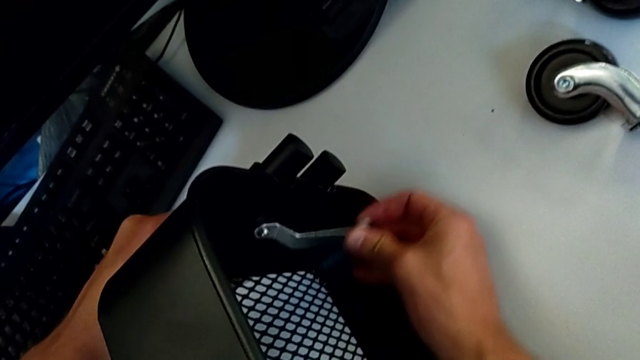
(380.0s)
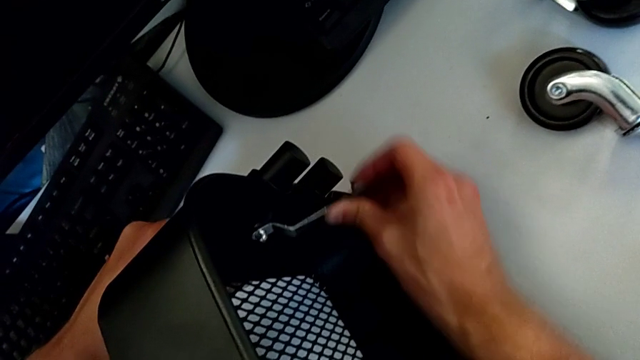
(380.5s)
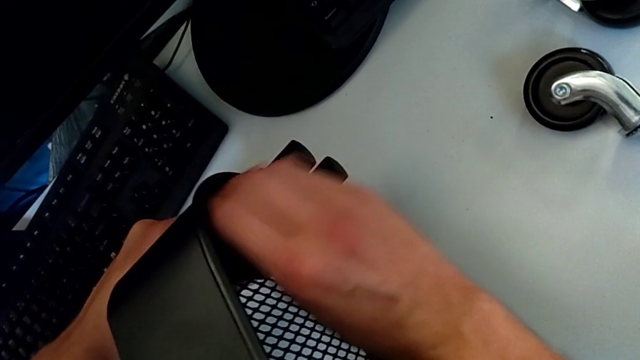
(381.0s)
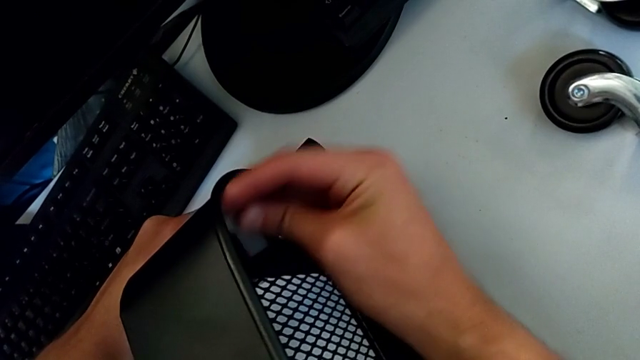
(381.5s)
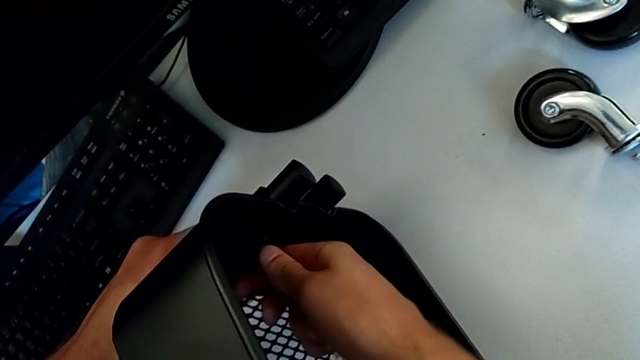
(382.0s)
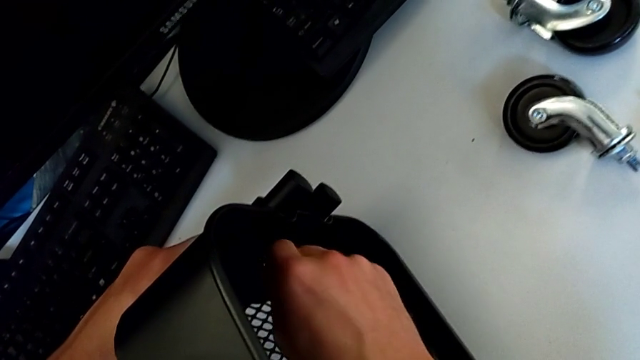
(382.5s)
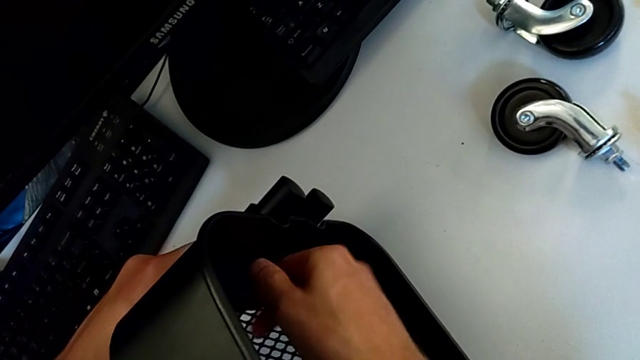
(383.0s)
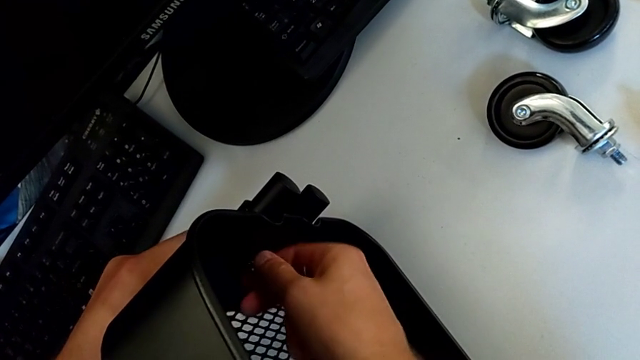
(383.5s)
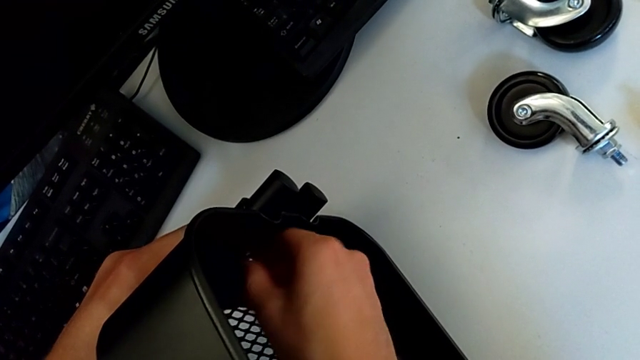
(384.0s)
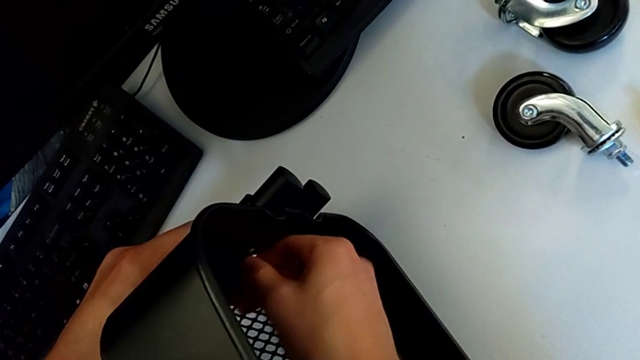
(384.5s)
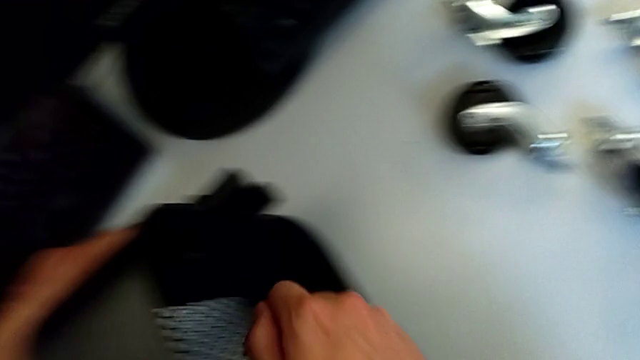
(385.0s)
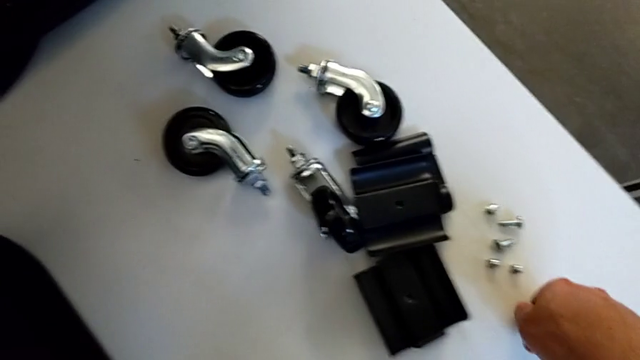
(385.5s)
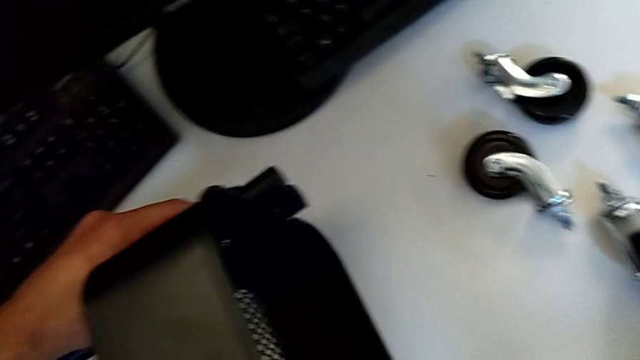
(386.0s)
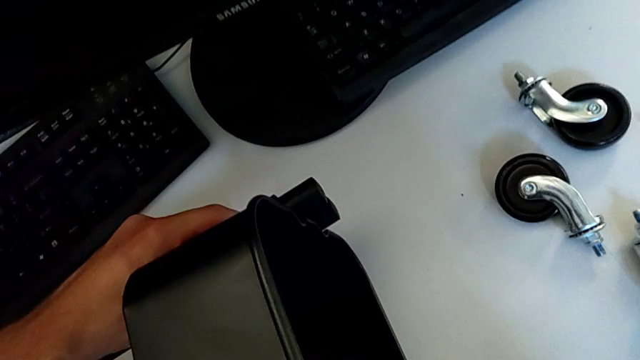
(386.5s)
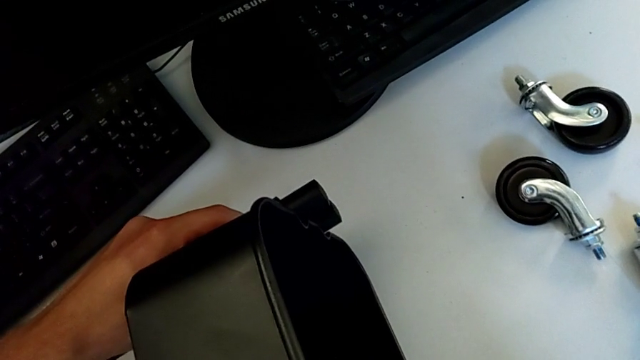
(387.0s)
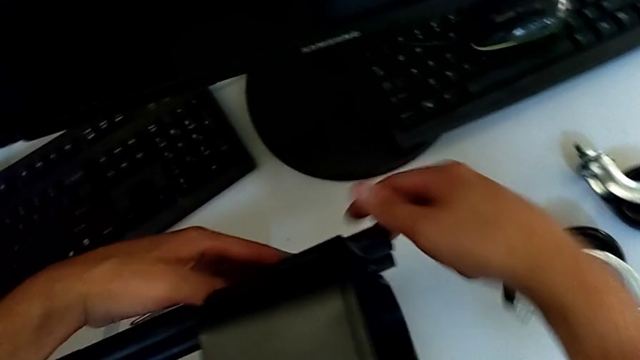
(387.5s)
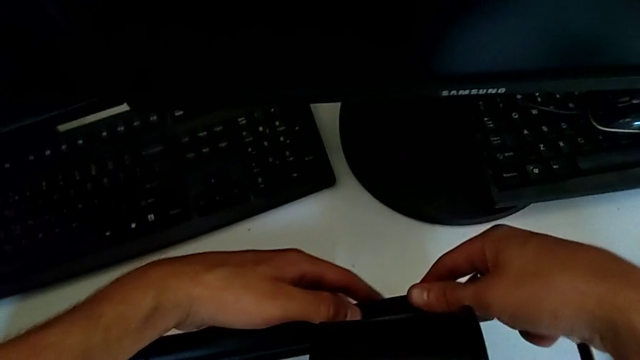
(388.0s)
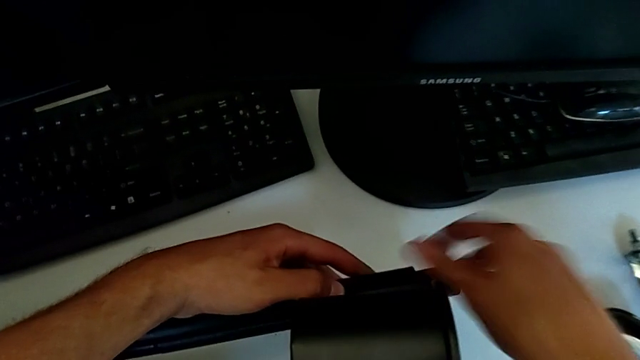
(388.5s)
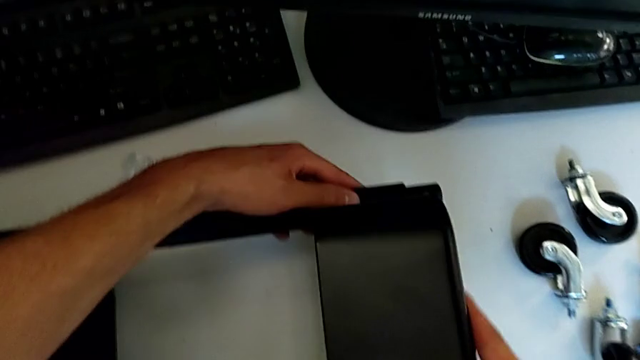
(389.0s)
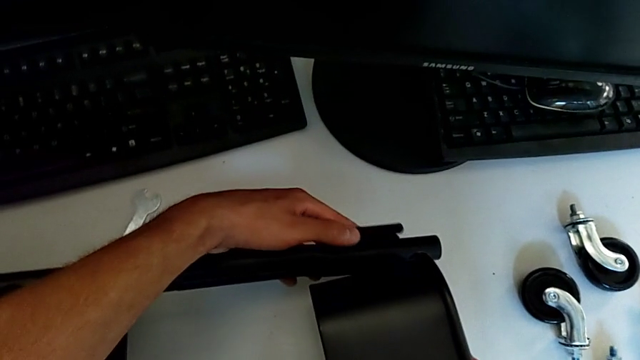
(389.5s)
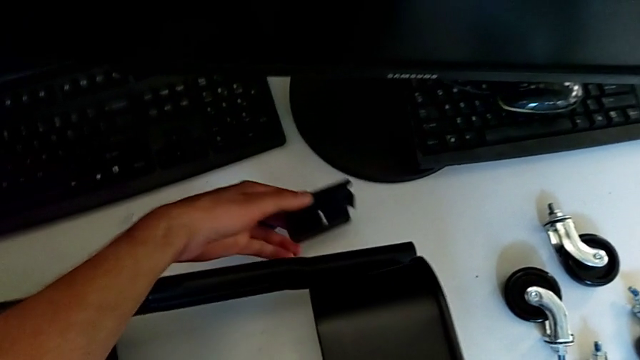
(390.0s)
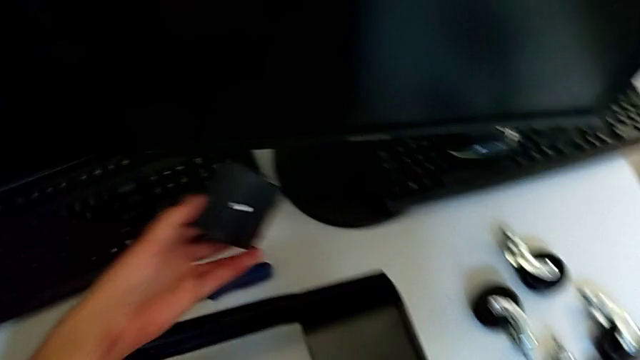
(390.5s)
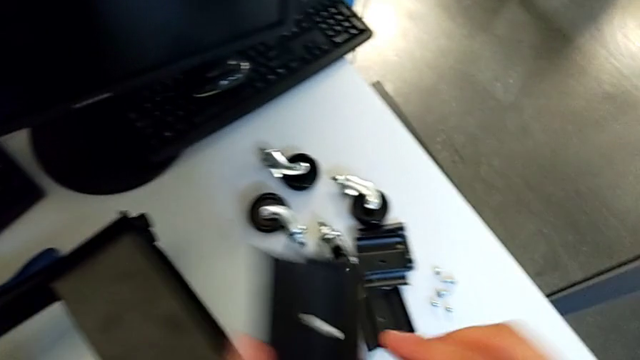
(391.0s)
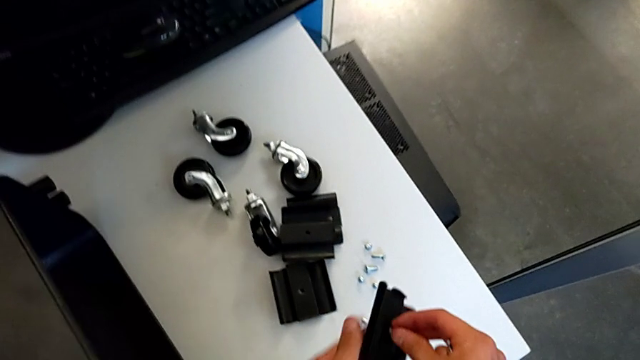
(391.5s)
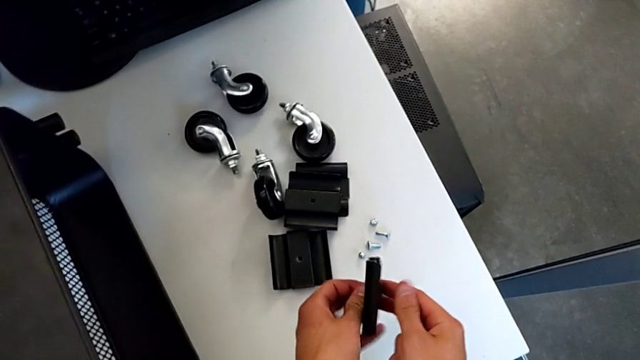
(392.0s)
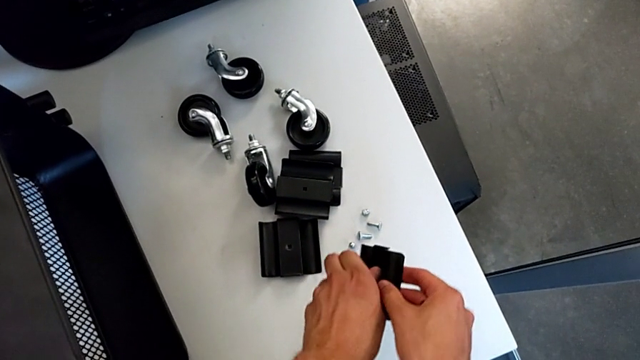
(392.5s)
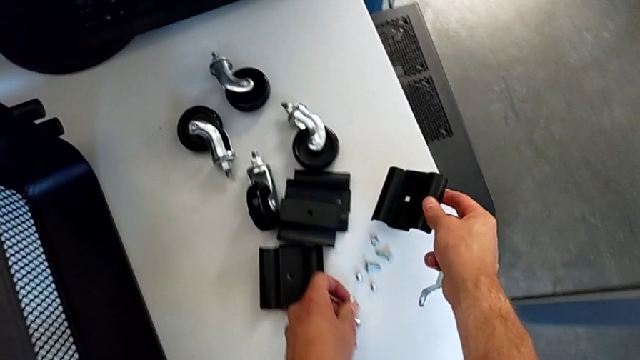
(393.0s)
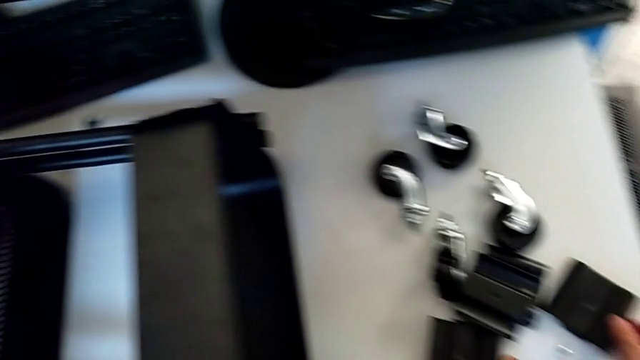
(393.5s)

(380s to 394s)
The camera wearer is disassembling the second bolt from the upper tray. They unscrew the hexagon cap nut, withdraw the hexagonal wrench, unscrew the hexagon cap nut, disassemble it, place it, disassemble the bracket, disassemble the bolt, place the bracket and place the bolt.

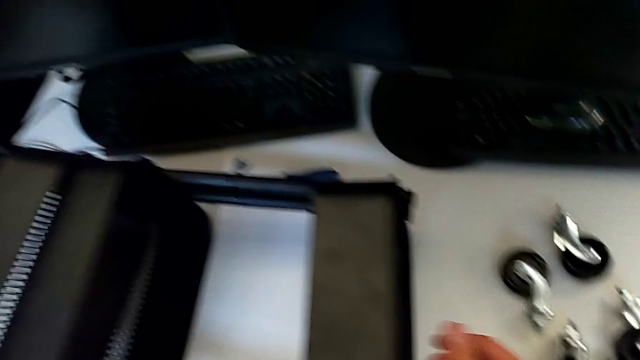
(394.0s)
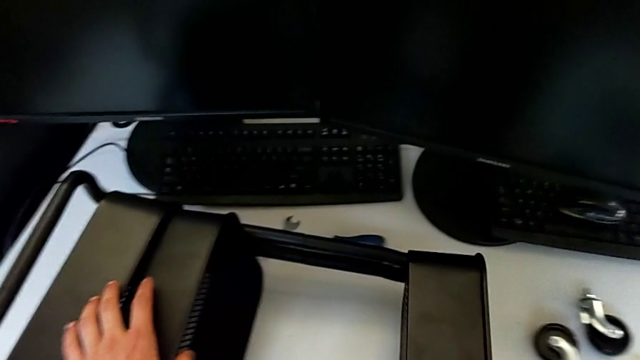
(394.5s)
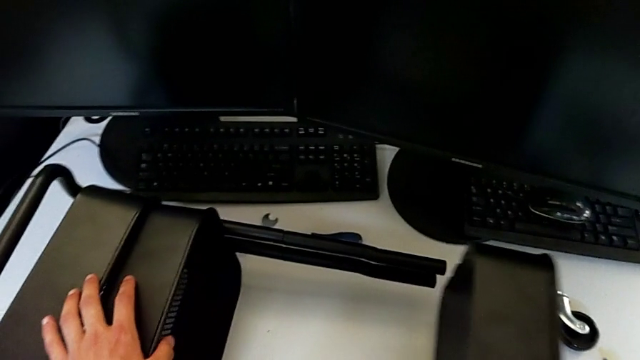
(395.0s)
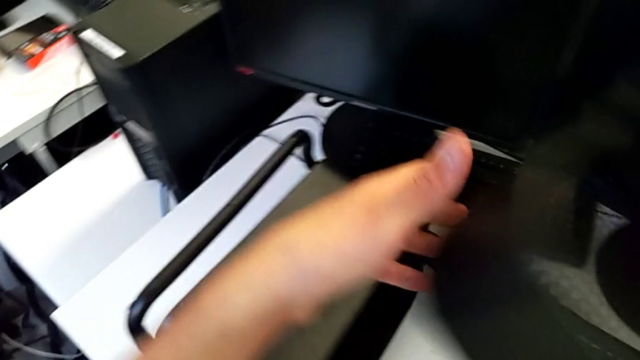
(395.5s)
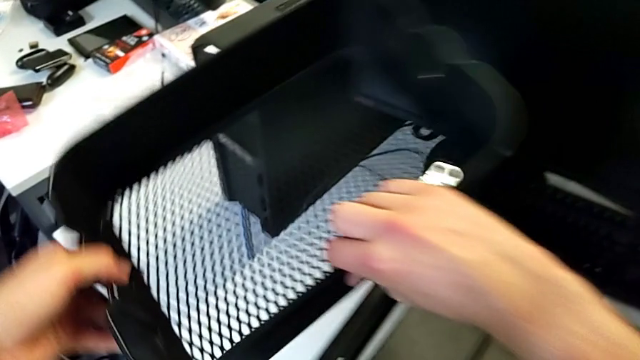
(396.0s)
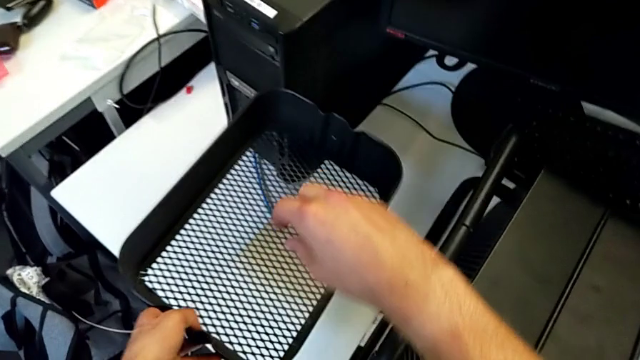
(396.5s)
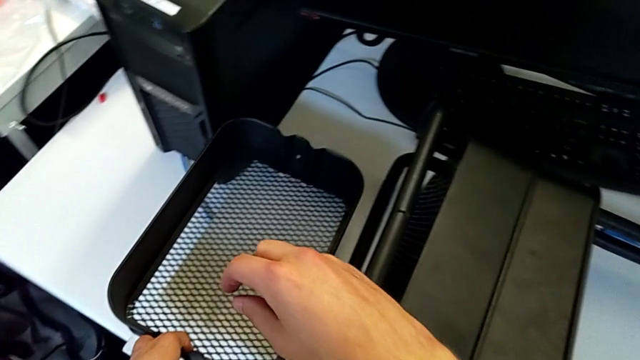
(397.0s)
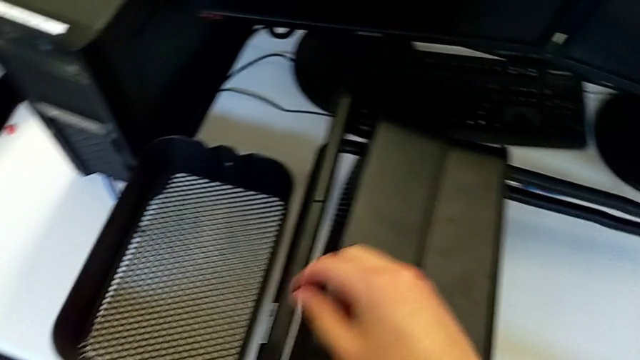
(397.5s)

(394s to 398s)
The camera wearer removes the first grid tray. They disassemble the top grid tray and place it.

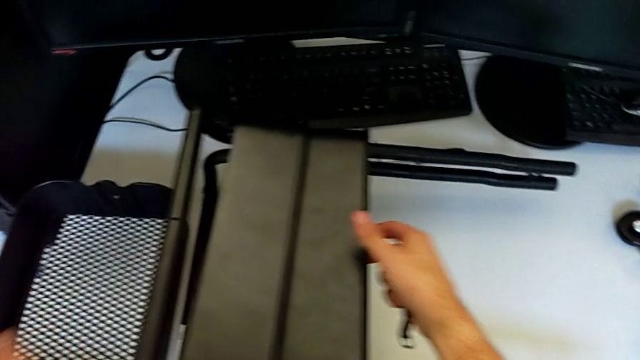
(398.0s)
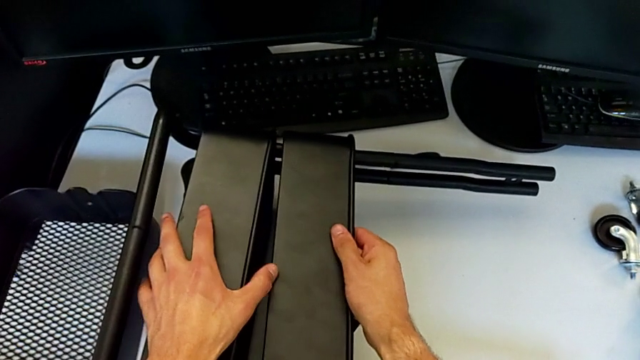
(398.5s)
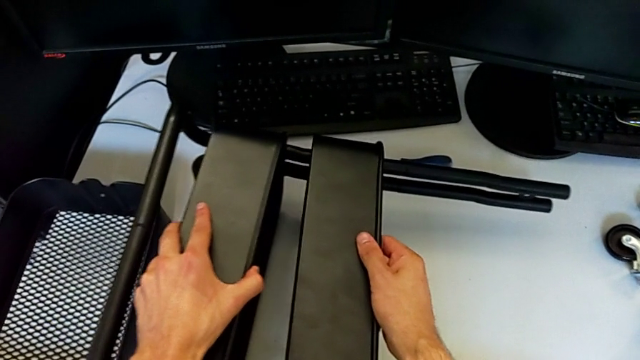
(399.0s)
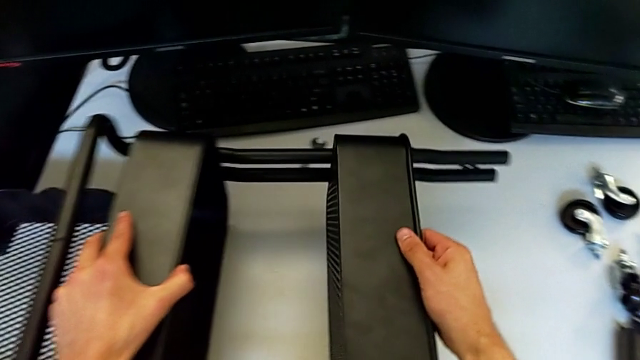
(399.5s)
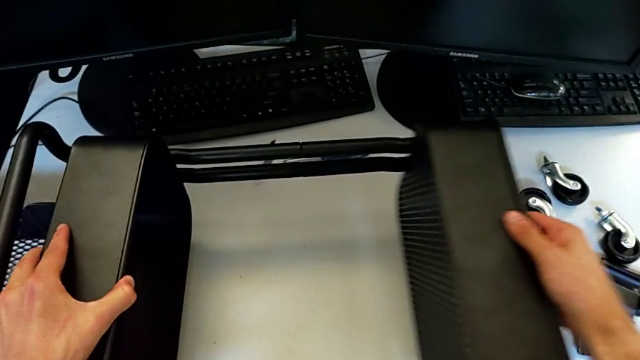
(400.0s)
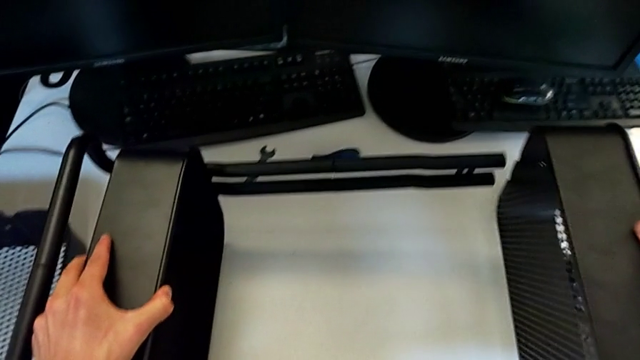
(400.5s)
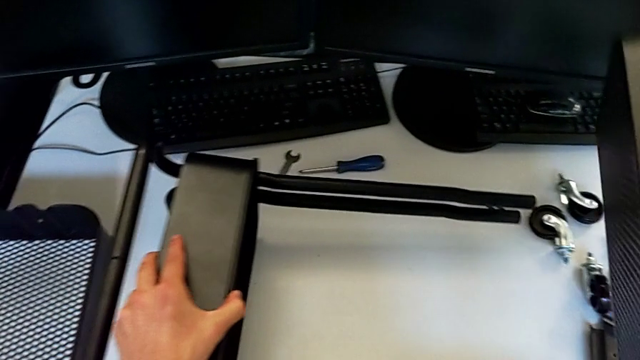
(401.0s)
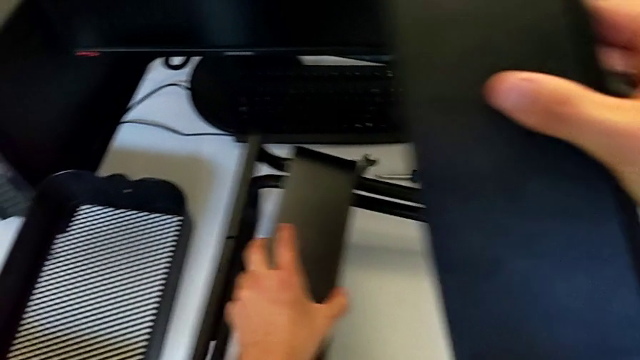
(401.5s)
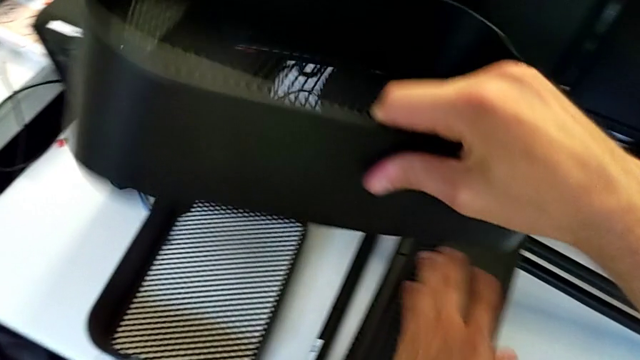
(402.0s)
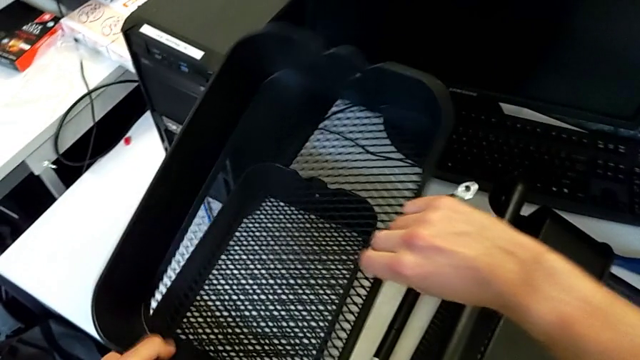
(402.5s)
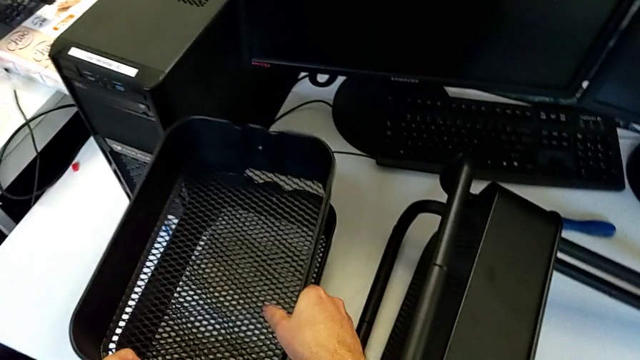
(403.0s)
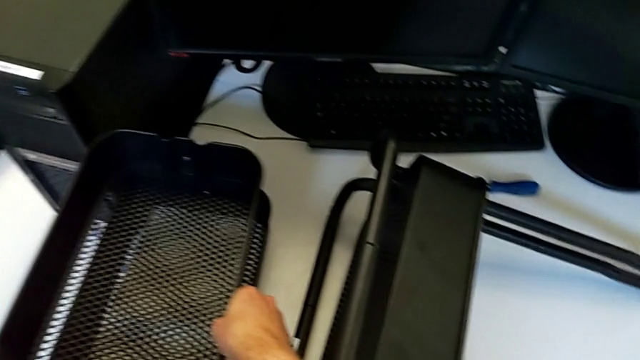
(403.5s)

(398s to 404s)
The camera wearer is removing the second grid tray. They disassemble the middle grid tray and begin to place it.
